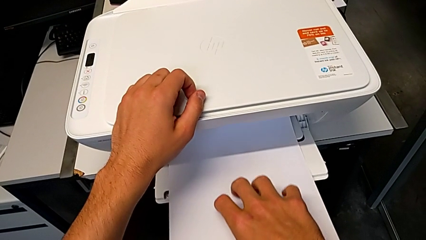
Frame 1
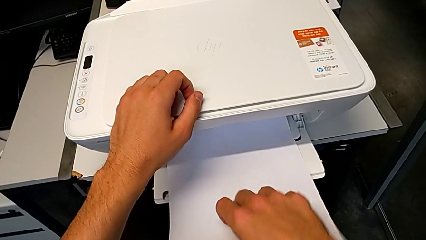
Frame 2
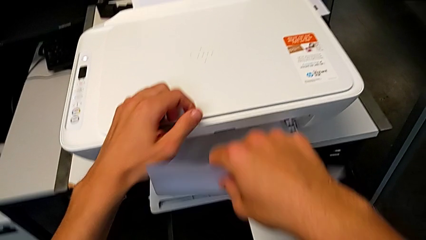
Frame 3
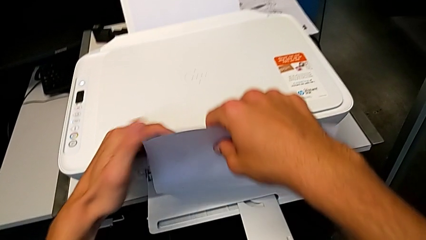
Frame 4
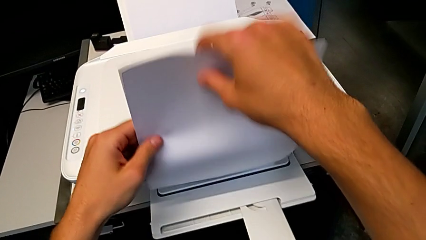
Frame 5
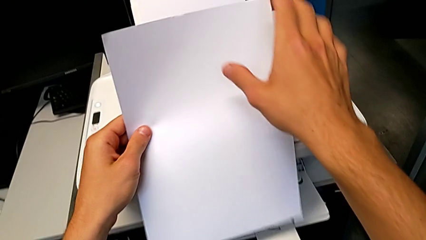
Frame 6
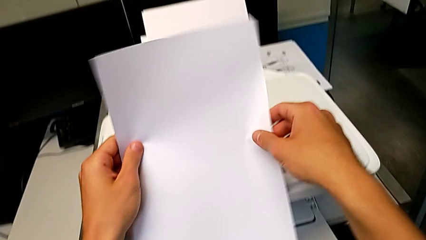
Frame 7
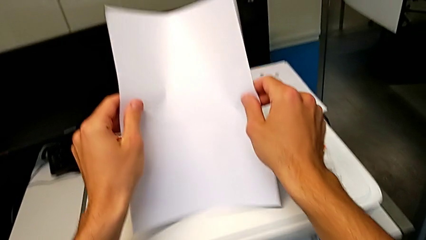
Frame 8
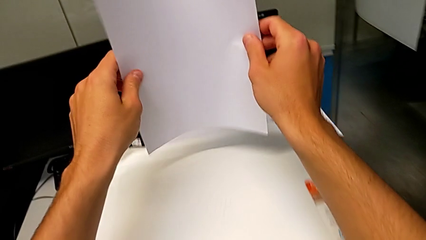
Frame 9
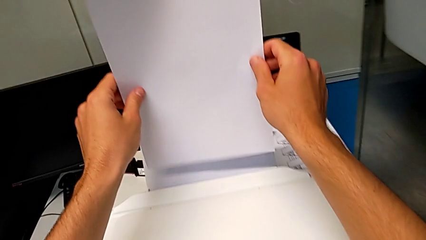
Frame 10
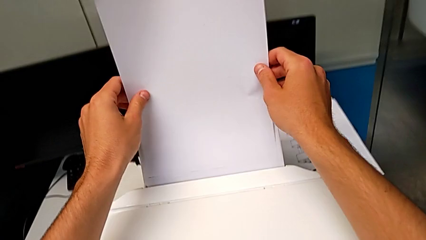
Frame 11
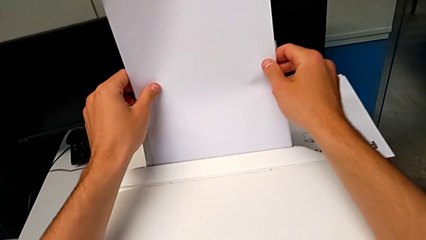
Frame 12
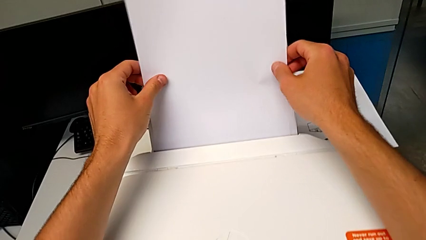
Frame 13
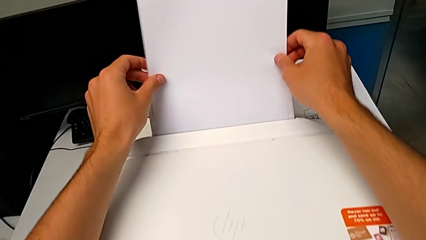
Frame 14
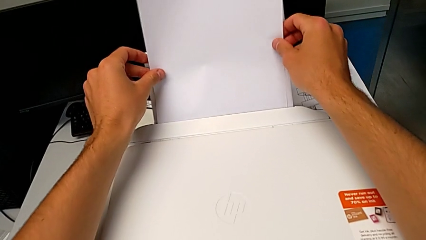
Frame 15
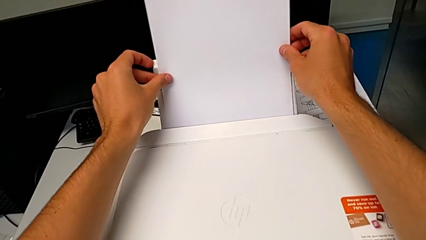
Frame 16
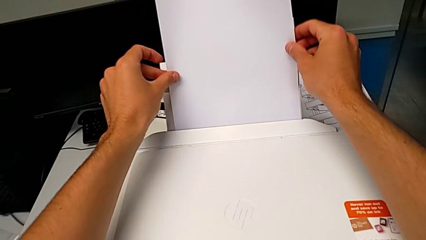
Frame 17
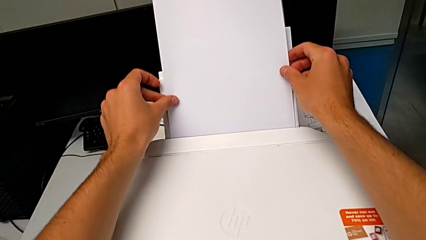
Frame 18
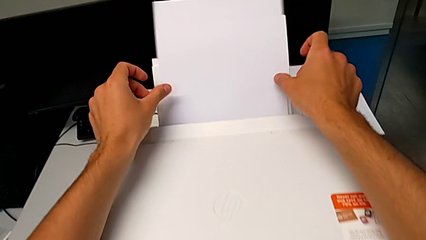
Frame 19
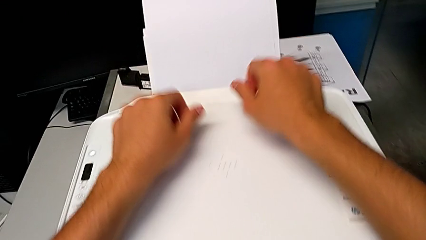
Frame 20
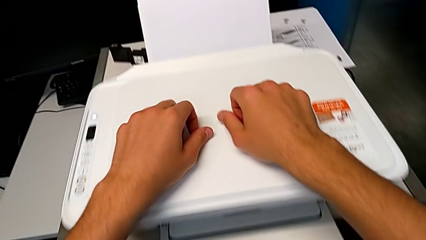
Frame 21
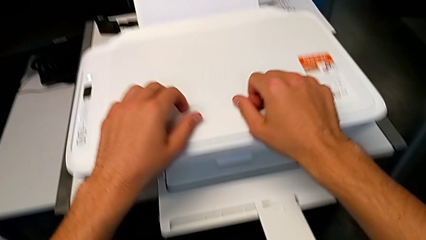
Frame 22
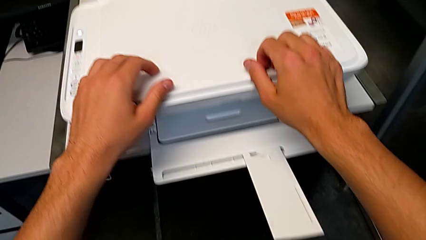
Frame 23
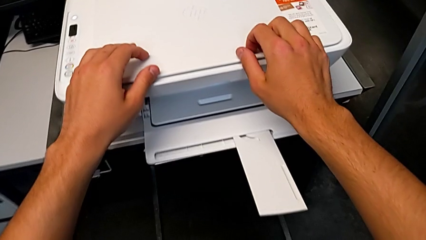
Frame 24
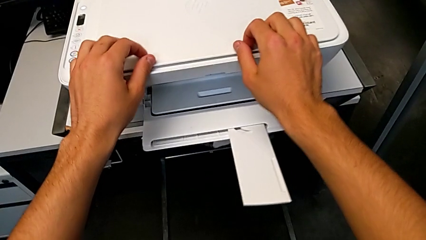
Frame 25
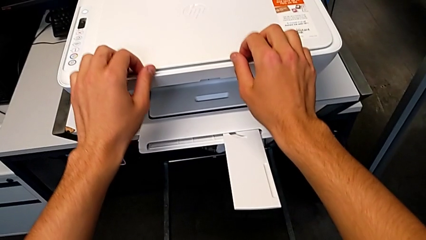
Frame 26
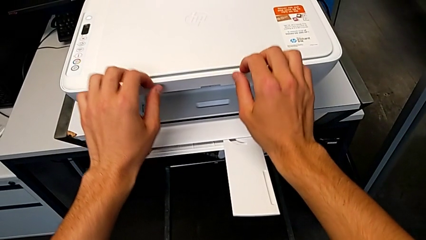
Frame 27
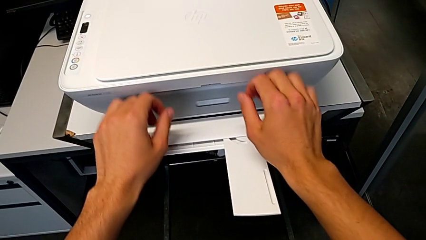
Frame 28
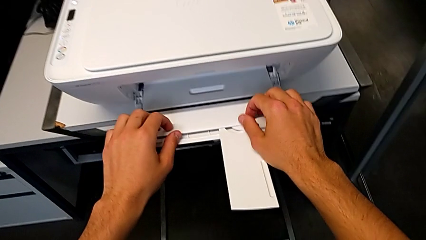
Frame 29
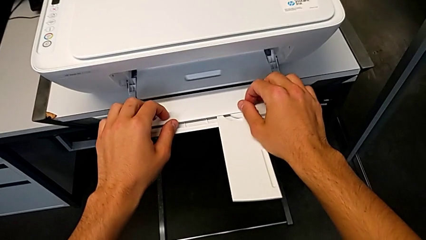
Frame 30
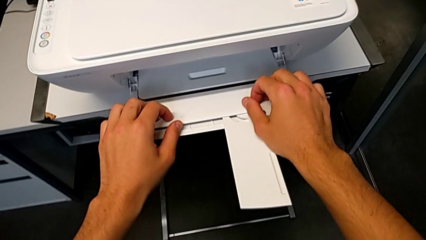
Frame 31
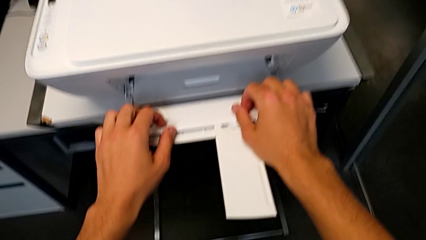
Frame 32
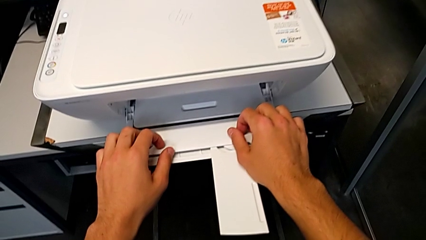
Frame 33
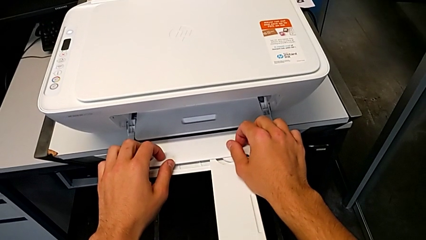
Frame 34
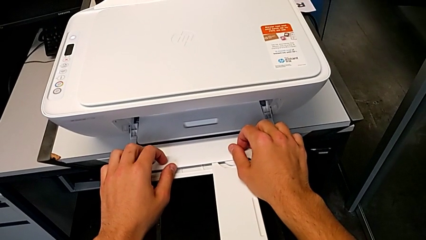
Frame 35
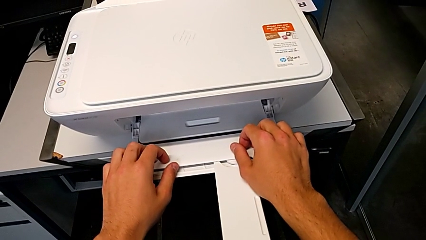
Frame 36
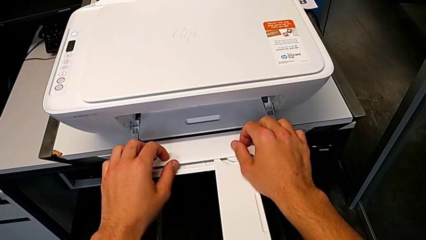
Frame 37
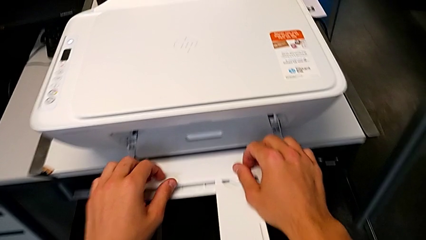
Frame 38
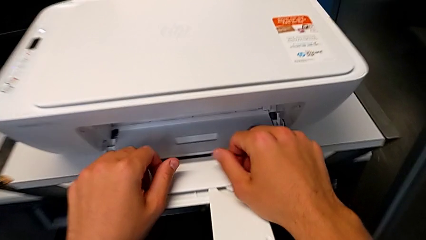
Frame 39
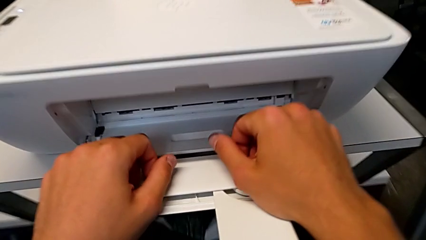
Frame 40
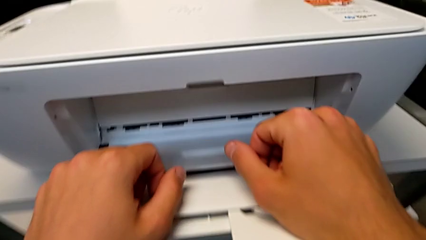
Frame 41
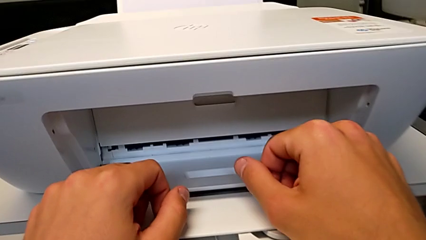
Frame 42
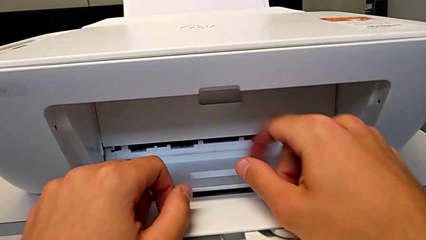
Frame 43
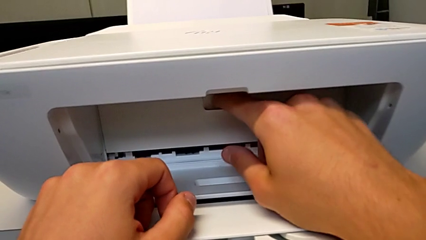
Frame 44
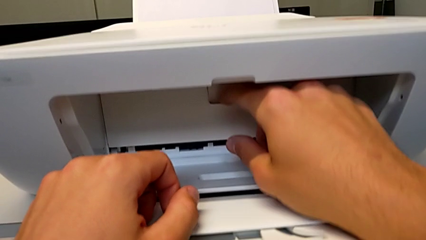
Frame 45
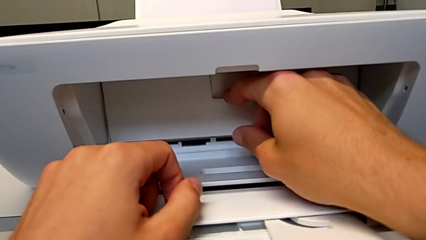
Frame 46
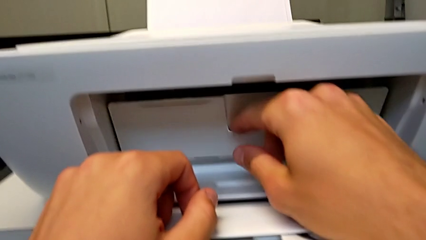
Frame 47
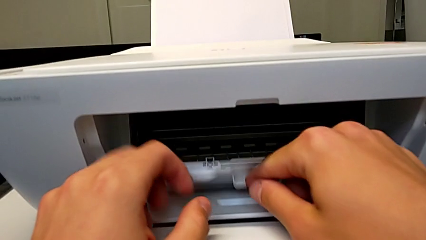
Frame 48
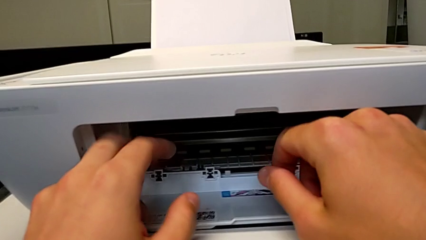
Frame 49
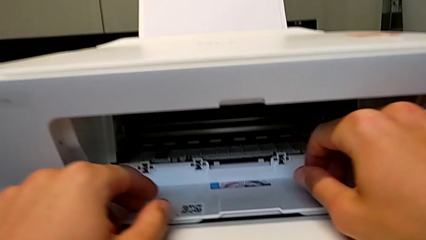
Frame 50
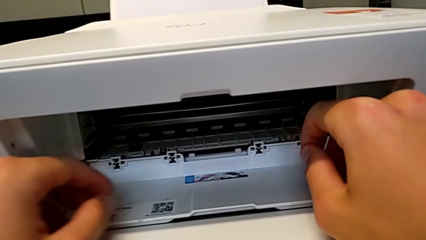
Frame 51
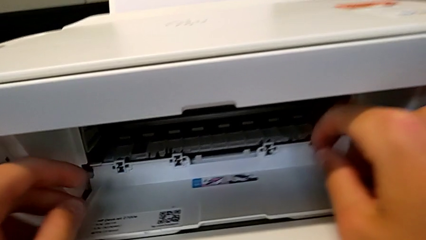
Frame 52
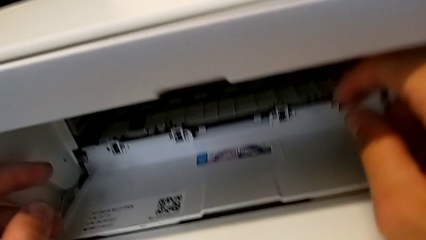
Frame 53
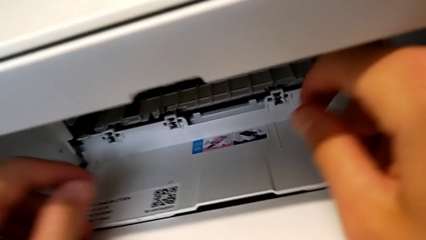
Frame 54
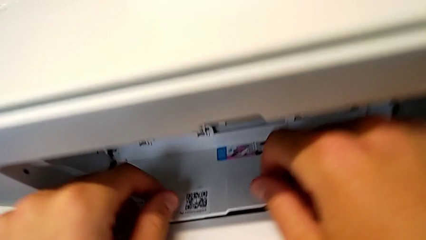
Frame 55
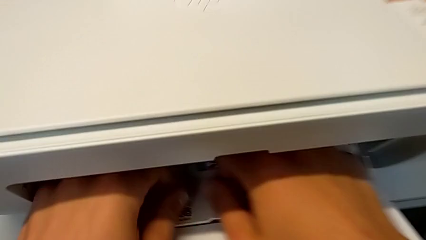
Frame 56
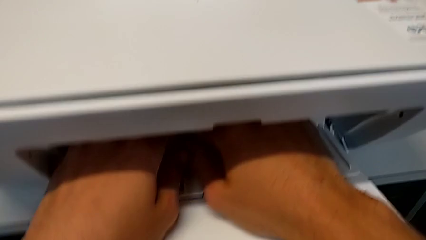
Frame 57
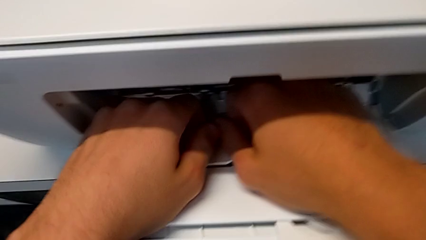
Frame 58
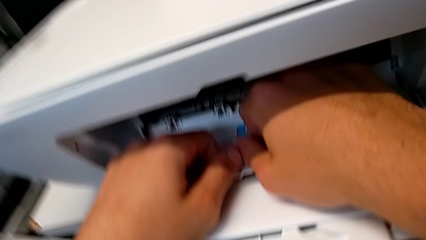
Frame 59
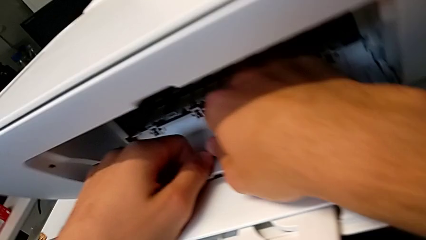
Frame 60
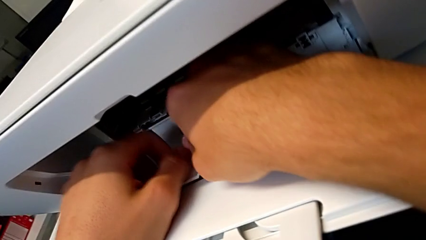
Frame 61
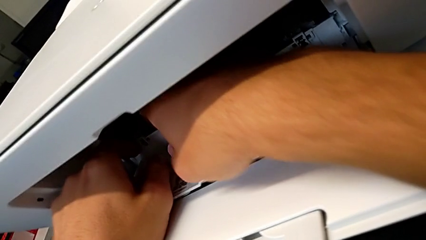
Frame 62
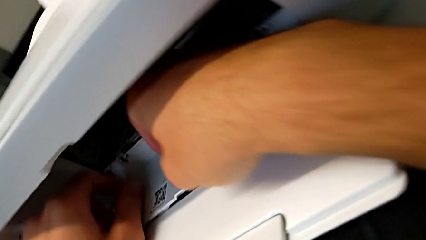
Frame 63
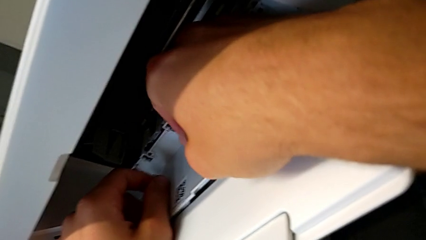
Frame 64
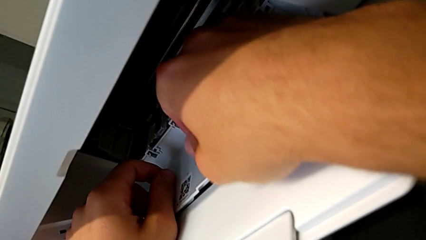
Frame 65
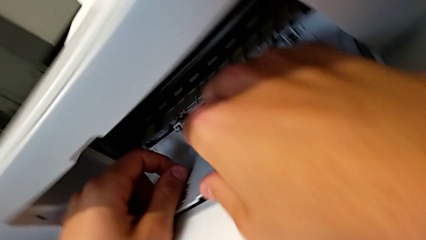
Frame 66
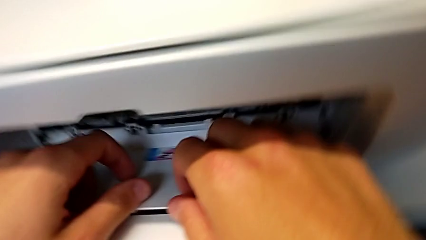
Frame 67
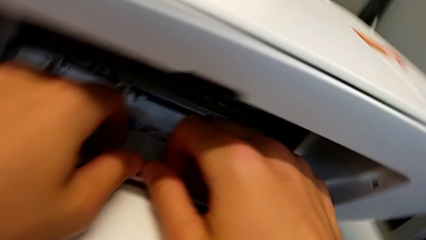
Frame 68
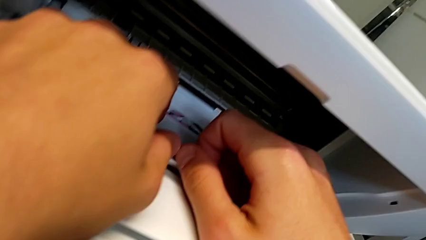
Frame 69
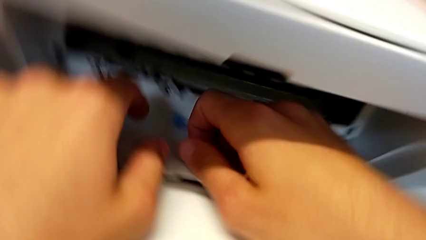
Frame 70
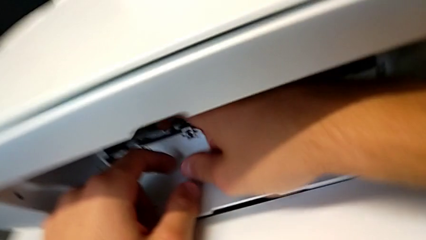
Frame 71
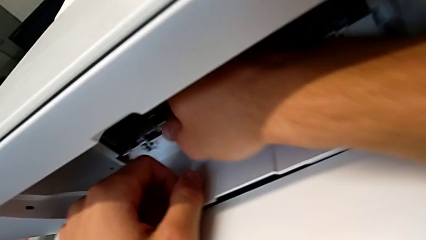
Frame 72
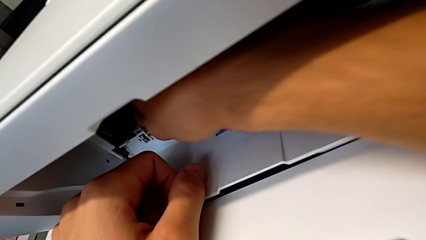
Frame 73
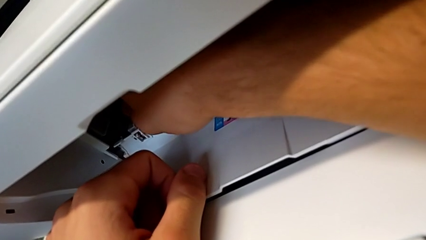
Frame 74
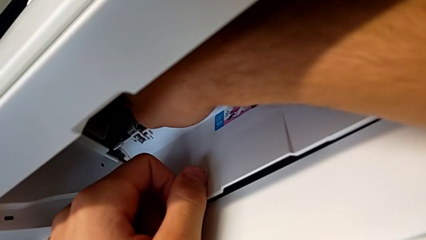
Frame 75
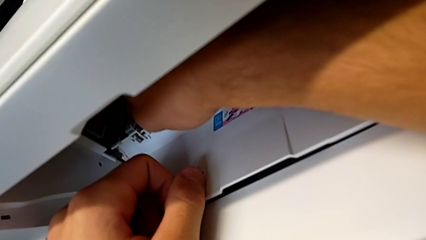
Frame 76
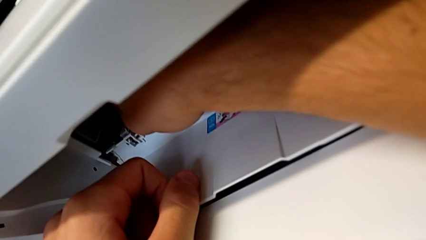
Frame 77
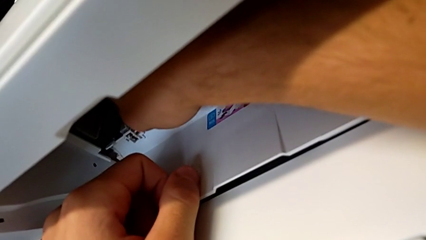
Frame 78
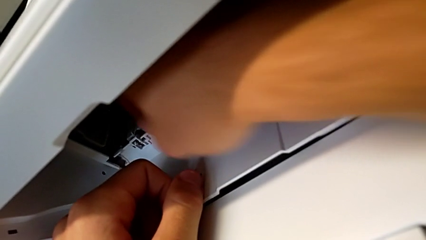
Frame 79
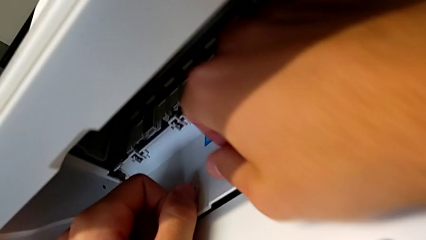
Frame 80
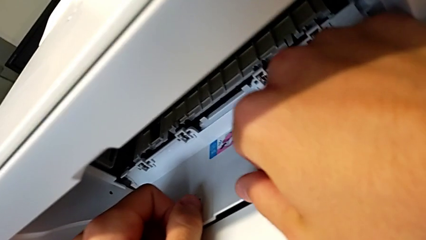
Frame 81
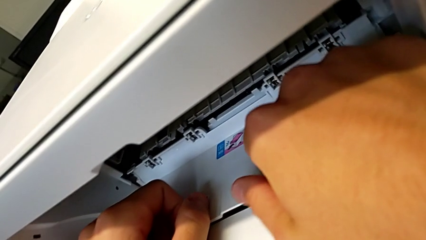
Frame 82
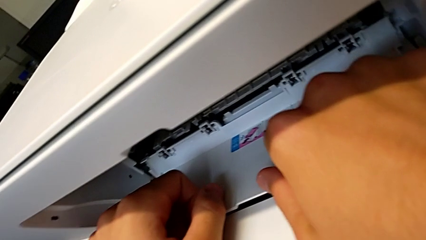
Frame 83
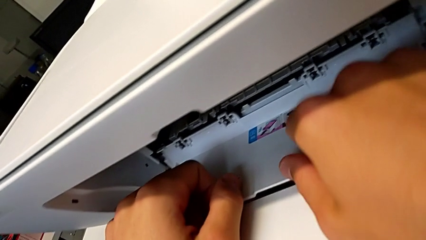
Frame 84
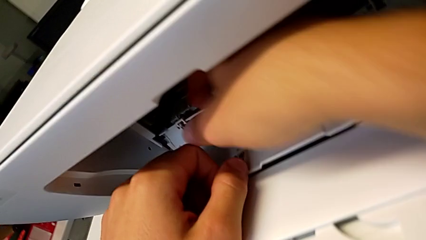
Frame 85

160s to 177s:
The camera wearer is testing the printer. They grab the copy, insert the paper tray and open the cartridge gate.
